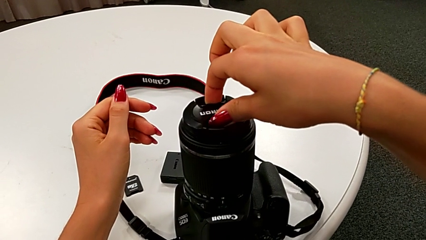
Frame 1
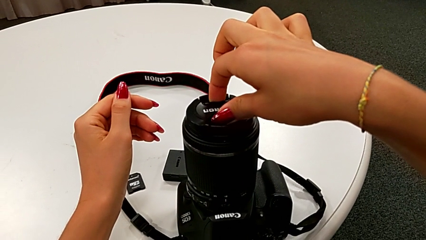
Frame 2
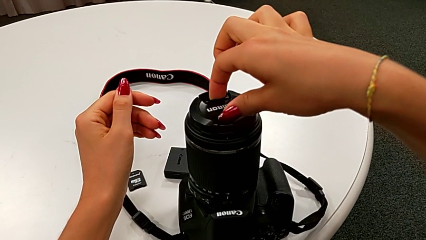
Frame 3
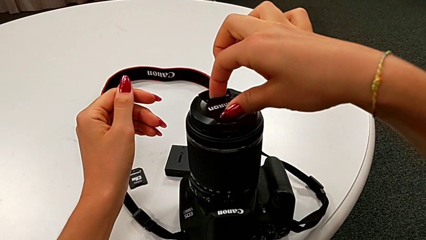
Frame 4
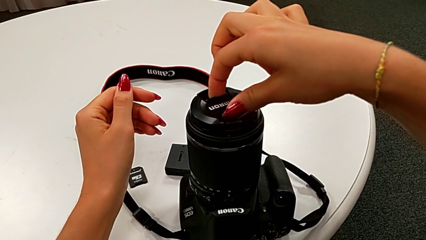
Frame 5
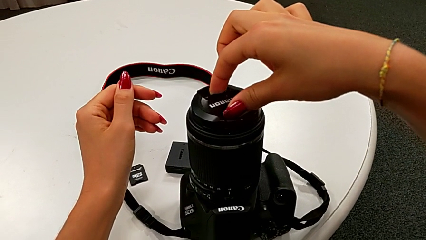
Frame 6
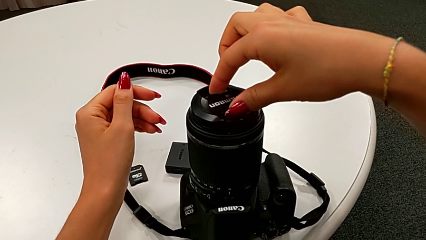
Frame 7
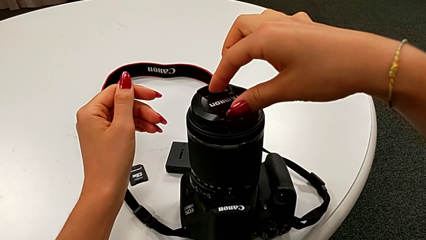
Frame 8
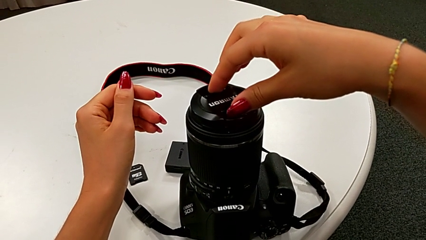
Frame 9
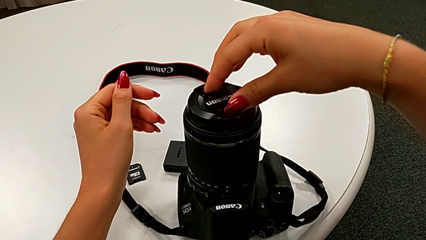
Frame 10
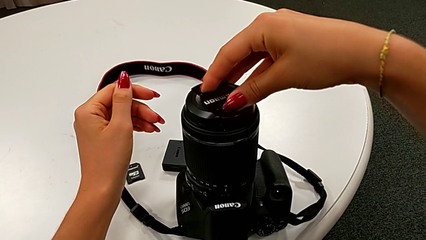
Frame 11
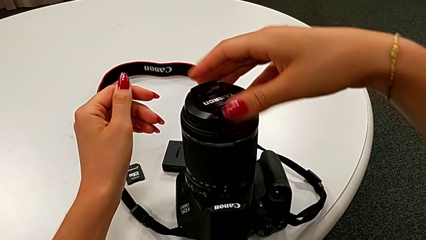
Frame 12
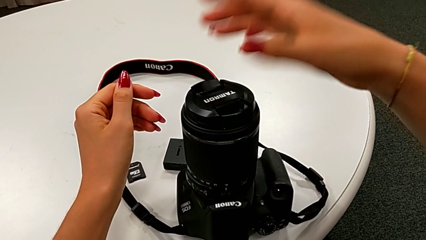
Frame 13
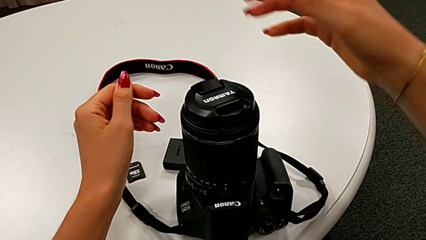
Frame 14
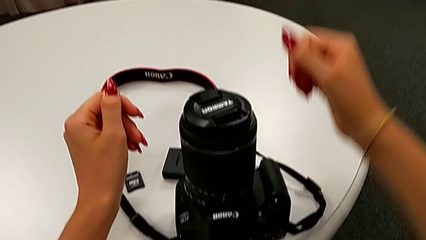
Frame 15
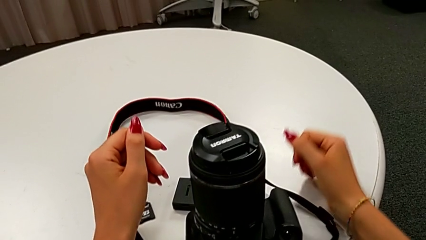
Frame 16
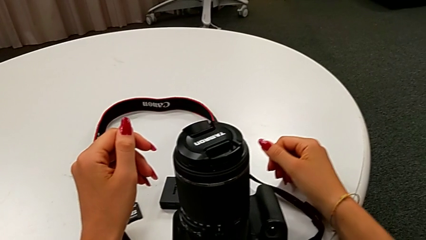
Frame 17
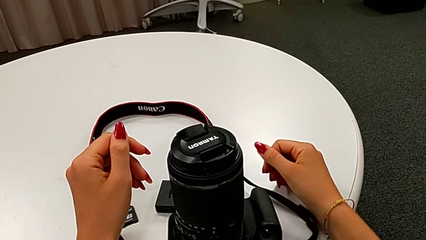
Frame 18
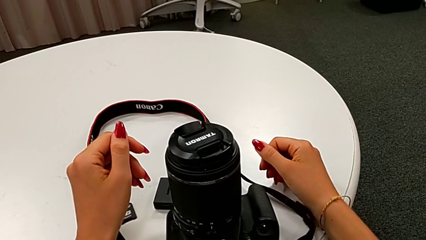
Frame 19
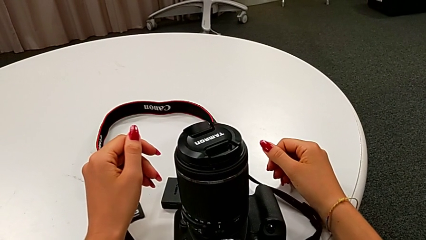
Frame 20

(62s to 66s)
The camera wearer is attaching the lens cover back to the DSLR camera. They assemble the lens cover.

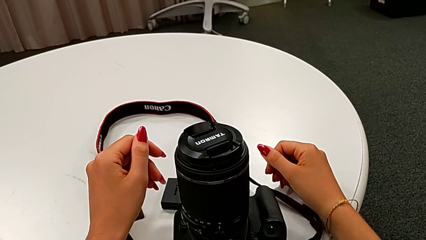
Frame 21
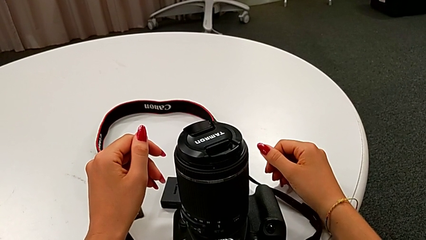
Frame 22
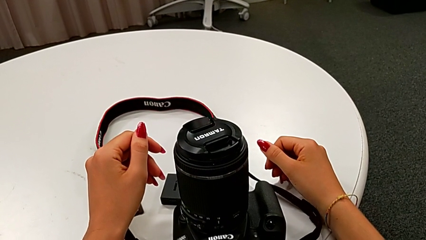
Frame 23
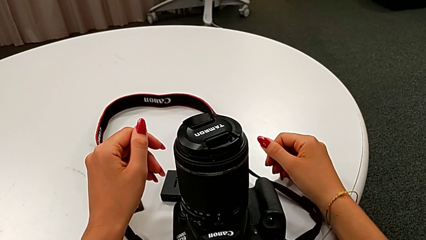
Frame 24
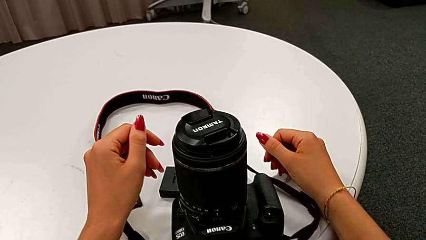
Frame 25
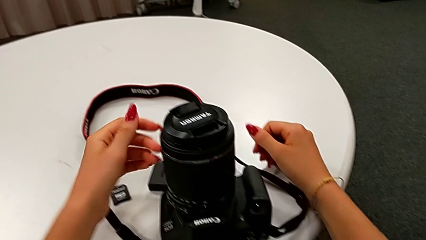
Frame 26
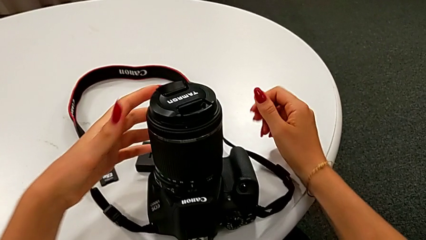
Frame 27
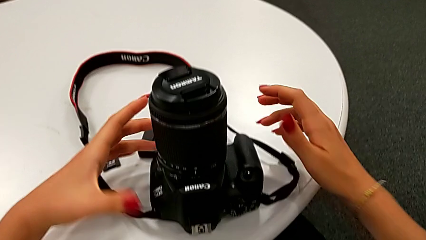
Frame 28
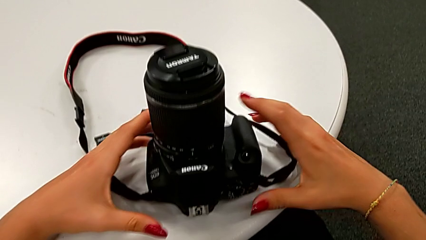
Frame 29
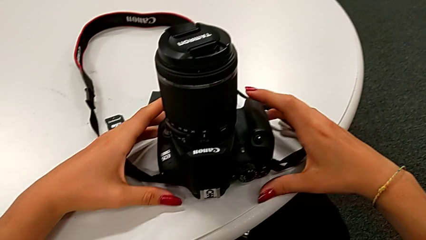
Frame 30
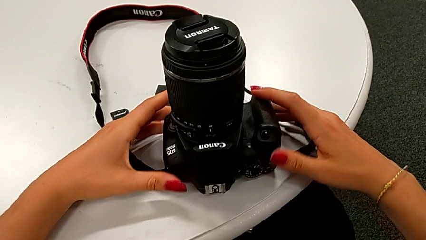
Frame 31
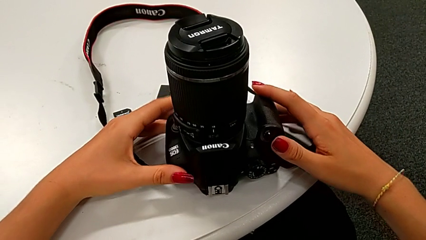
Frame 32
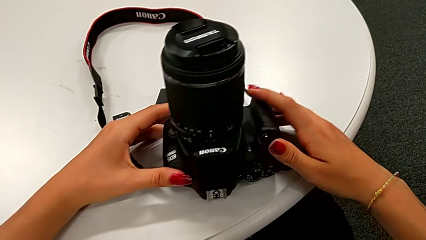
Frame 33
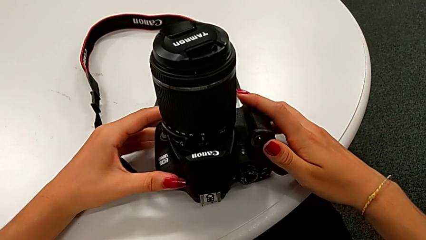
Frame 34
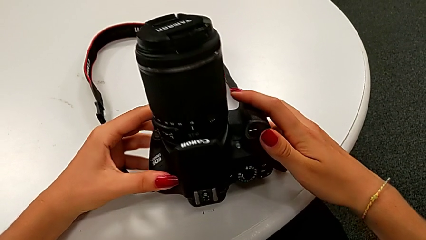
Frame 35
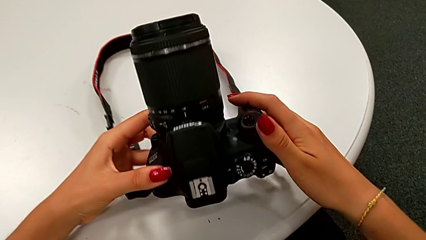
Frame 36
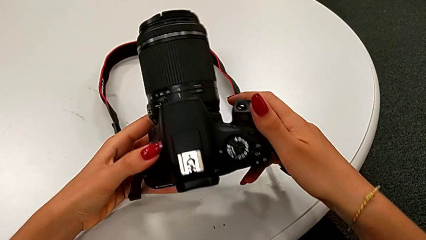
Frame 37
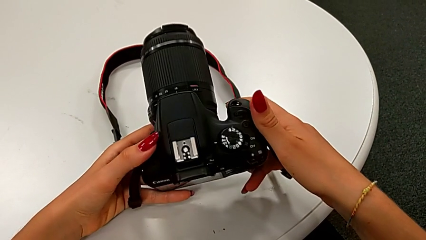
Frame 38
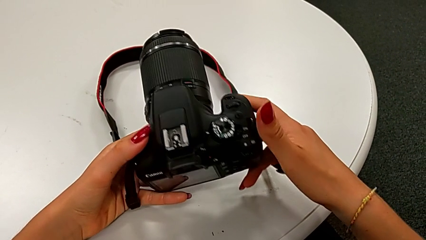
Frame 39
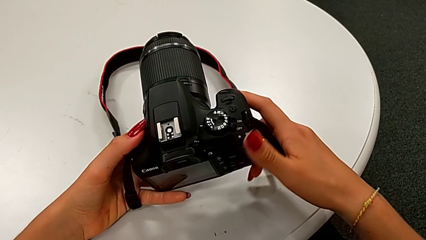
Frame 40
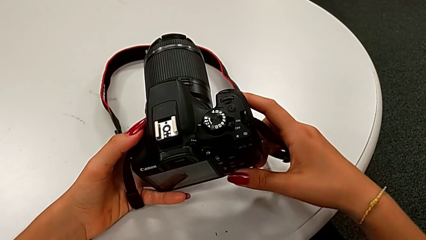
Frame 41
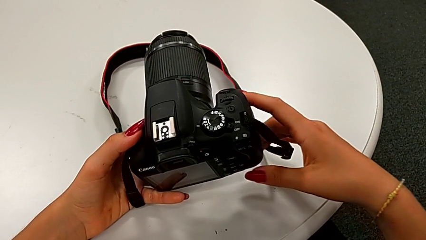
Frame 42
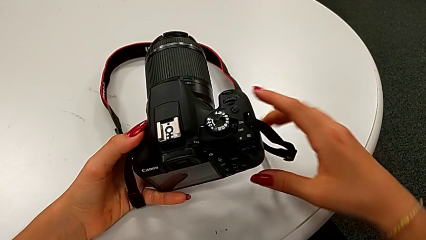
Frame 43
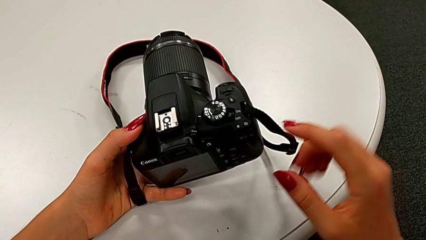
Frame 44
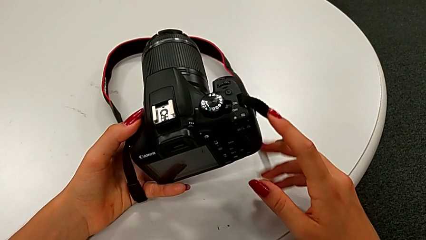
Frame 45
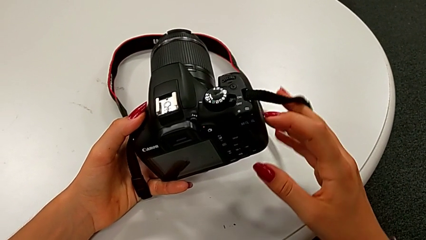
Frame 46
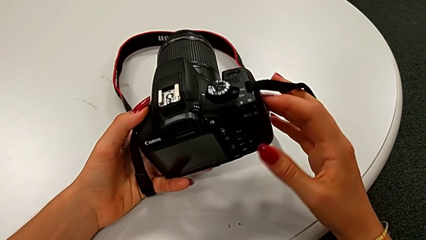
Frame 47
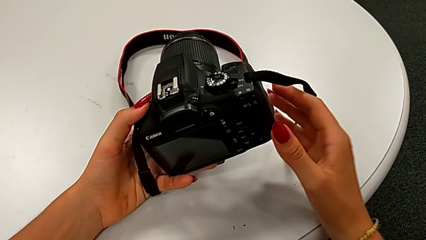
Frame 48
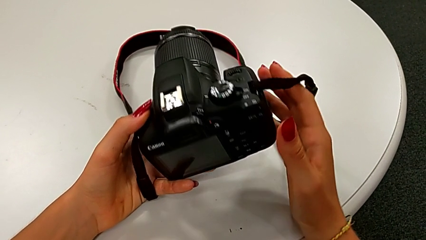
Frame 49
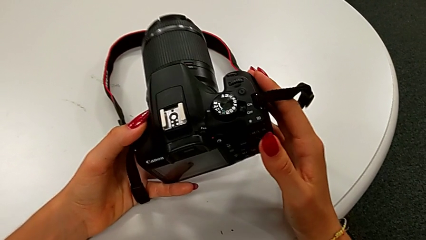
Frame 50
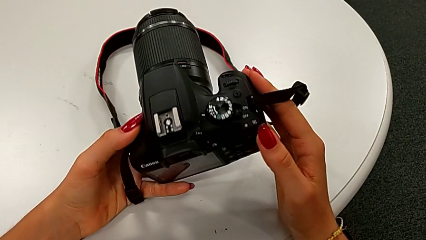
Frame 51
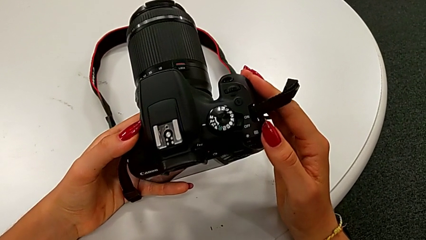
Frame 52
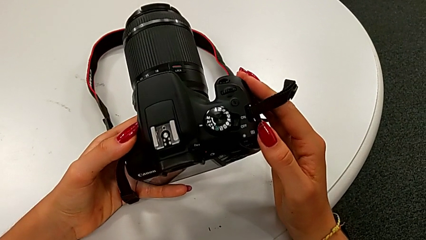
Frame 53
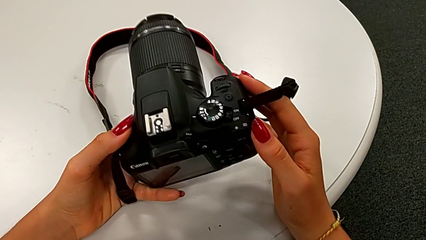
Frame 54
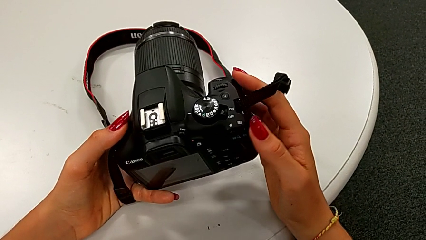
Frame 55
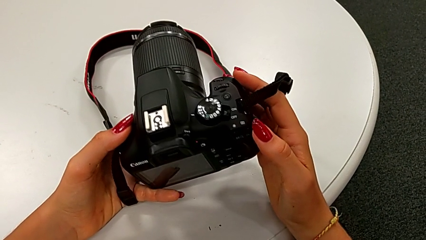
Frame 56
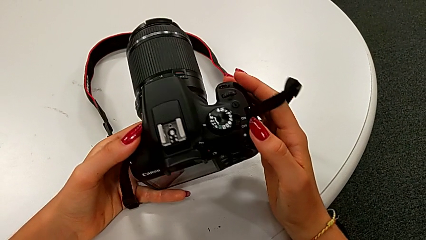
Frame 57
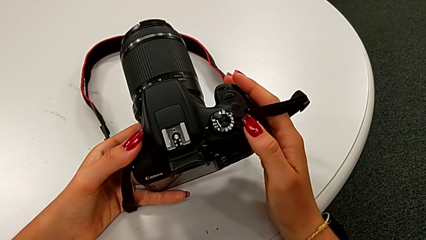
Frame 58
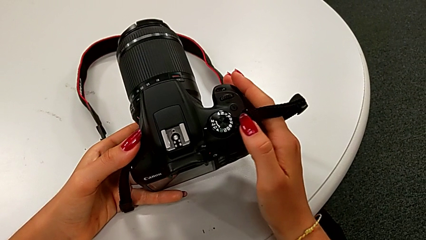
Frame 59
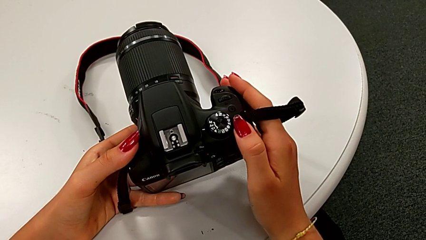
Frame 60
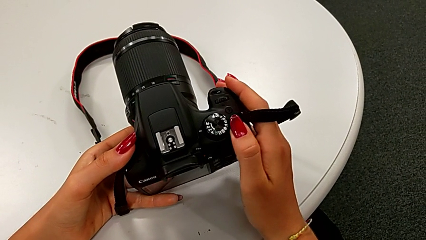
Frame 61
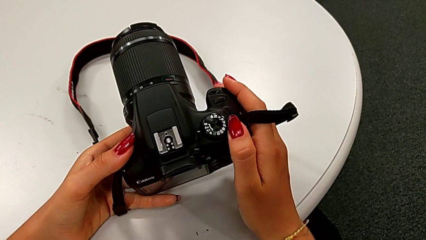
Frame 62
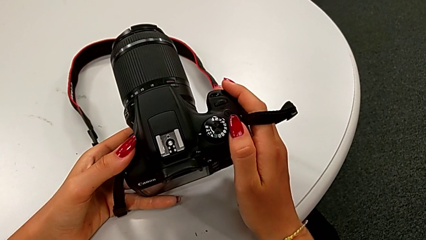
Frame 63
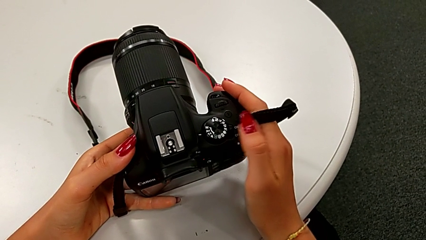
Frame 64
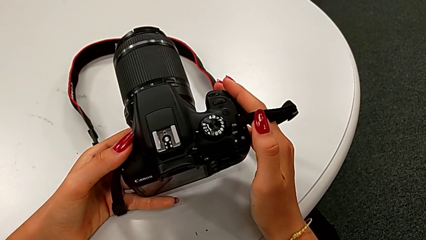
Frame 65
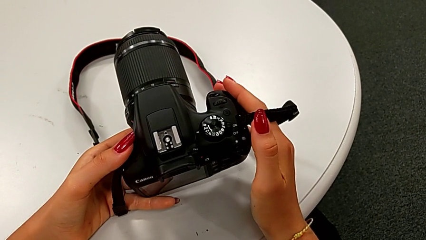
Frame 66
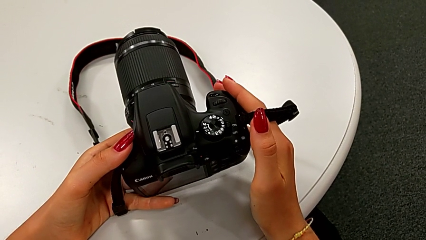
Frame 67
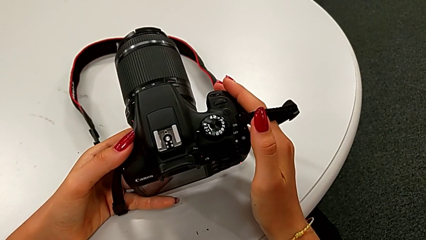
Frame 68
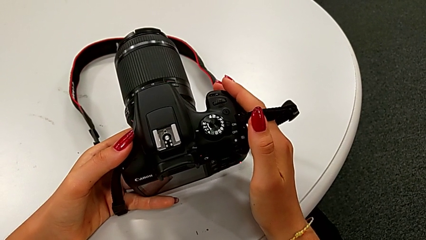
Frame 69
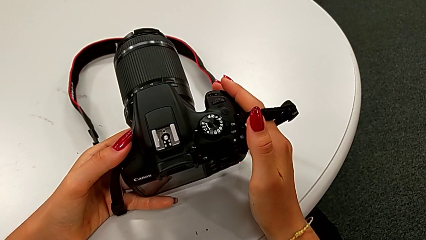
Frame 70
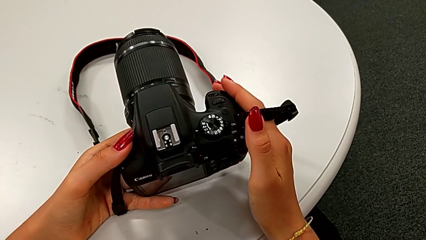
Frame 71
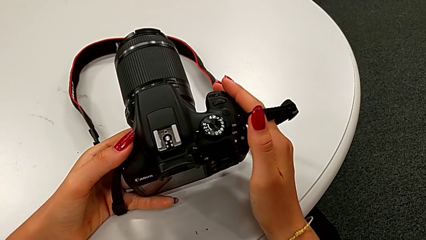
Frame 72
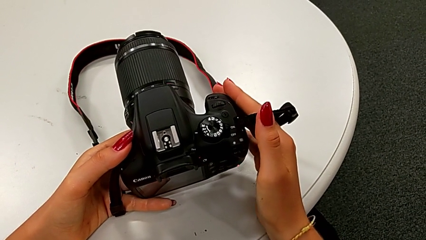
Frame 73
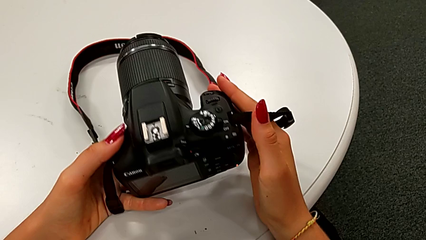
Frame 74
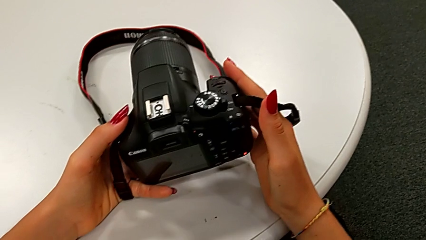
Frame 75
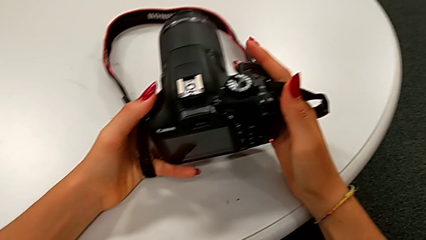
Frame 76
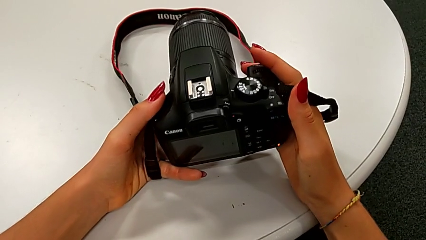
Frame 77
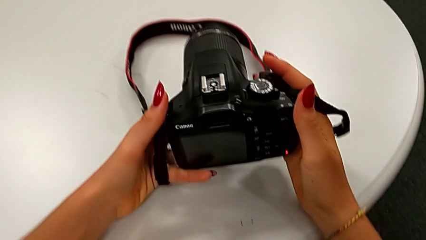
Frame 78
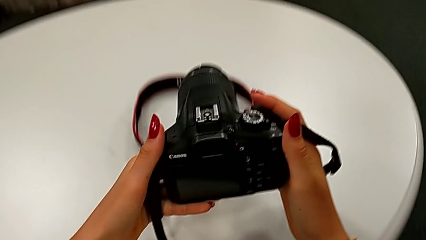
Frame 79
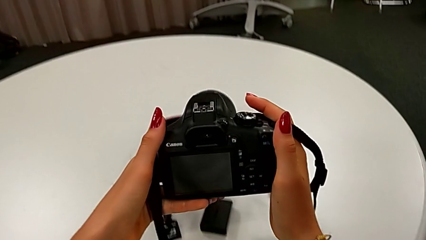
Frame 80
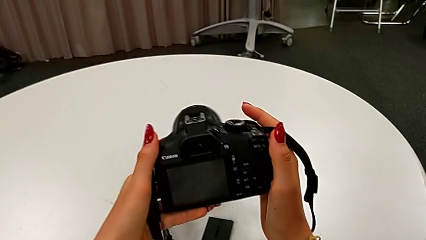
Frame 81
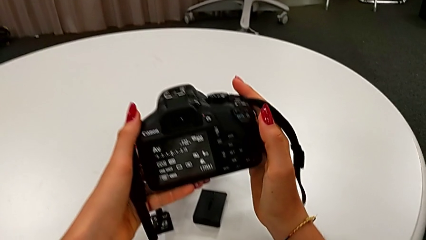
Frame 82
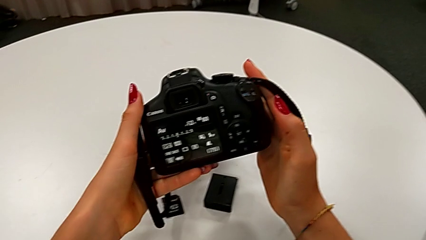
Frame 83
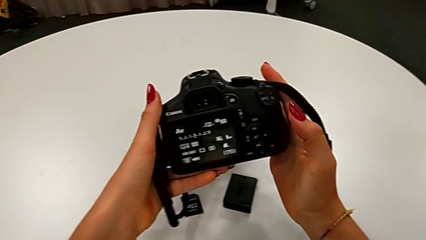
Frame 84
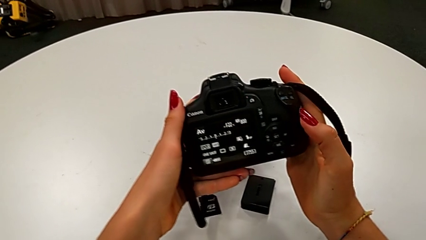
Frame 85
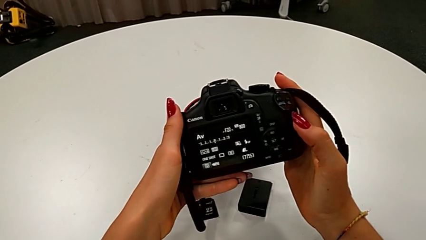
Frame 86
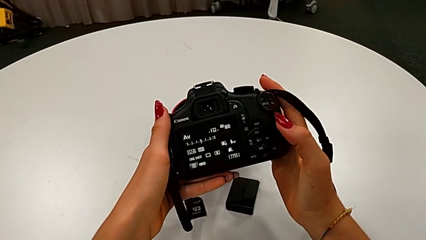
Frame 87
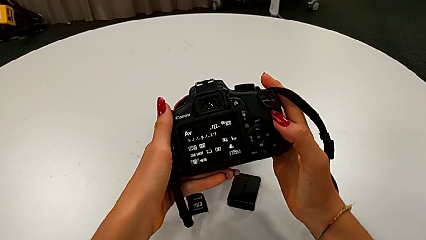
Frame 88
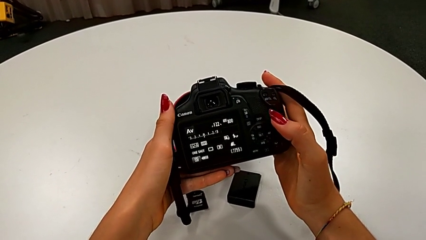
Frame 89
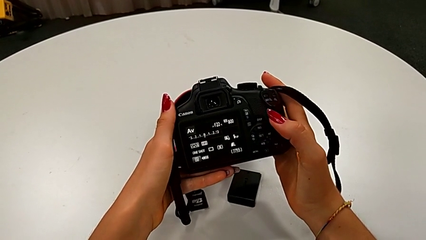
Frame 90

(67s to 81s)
The camera wearer turns on their DSLR. They grab the DSLR, rotate it, inspect it, press the rotary switch and hold the DSLR.
